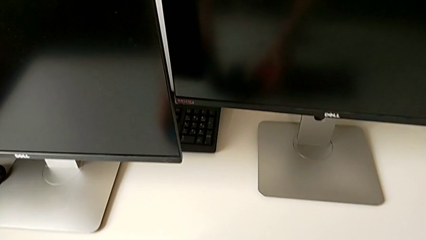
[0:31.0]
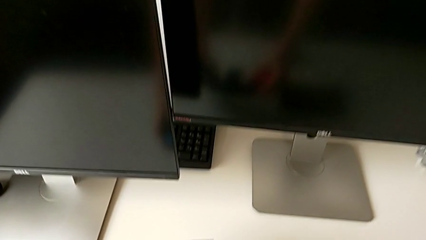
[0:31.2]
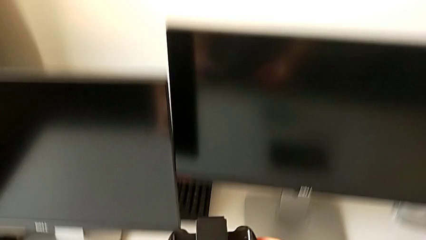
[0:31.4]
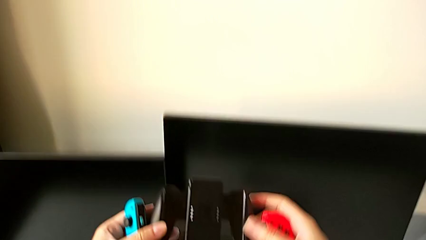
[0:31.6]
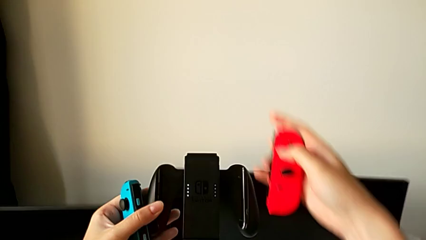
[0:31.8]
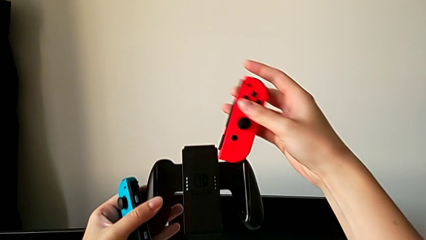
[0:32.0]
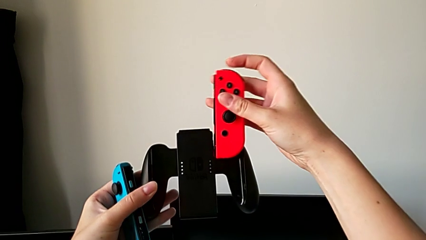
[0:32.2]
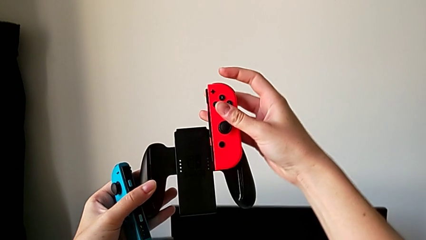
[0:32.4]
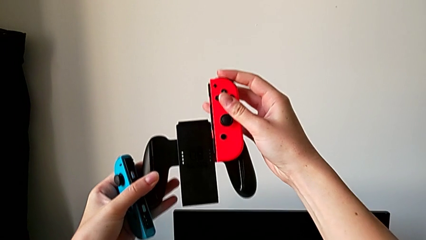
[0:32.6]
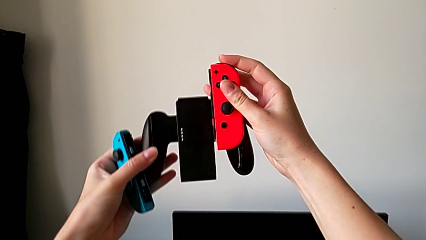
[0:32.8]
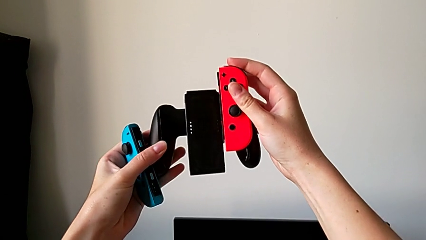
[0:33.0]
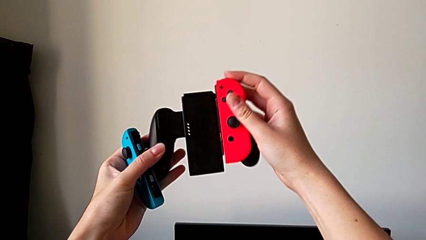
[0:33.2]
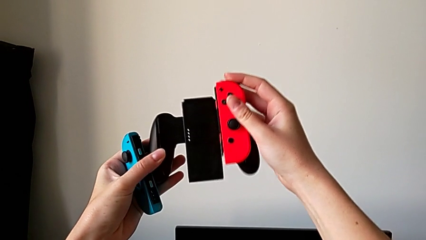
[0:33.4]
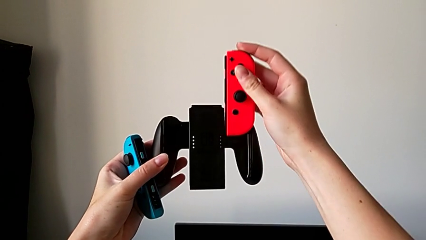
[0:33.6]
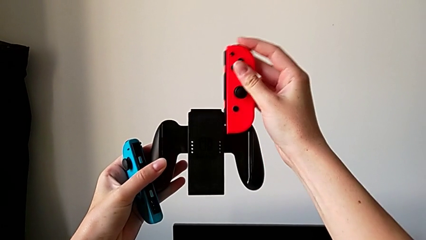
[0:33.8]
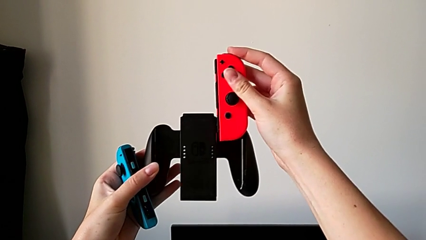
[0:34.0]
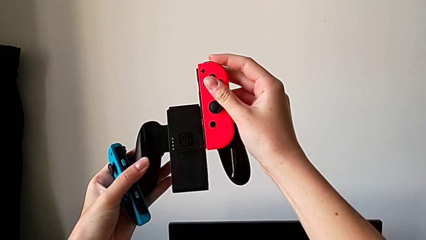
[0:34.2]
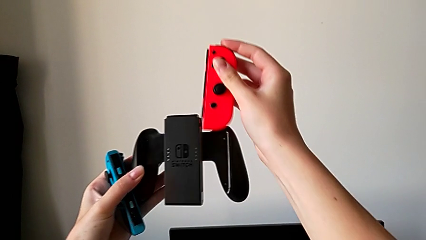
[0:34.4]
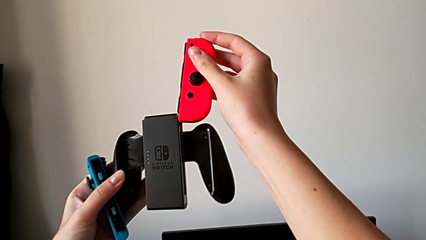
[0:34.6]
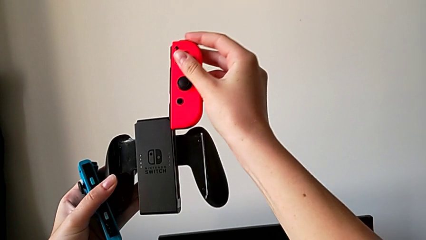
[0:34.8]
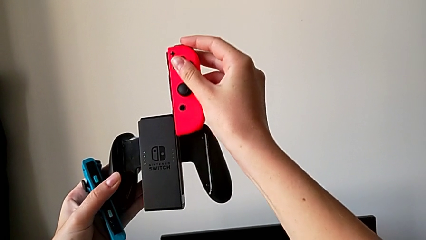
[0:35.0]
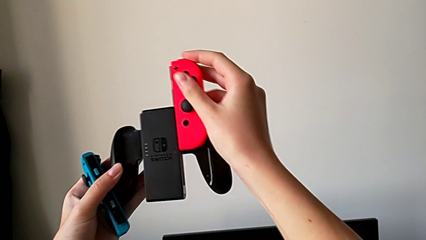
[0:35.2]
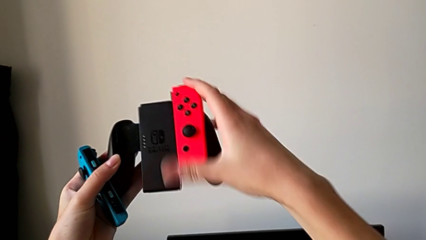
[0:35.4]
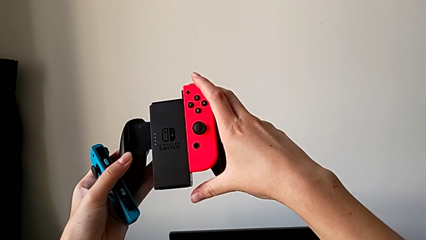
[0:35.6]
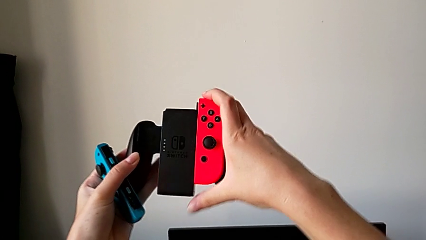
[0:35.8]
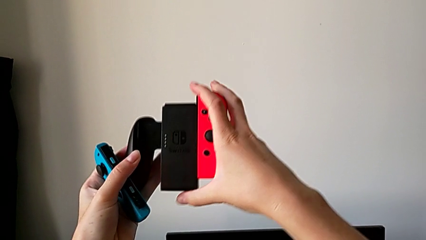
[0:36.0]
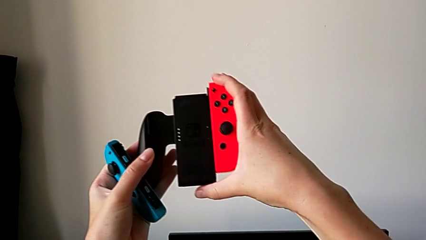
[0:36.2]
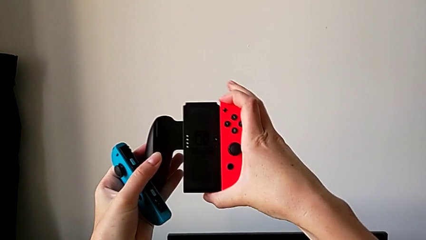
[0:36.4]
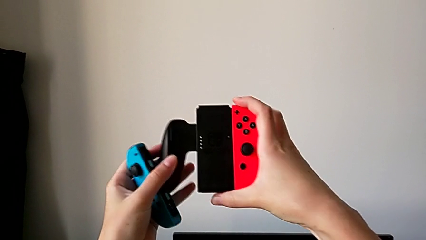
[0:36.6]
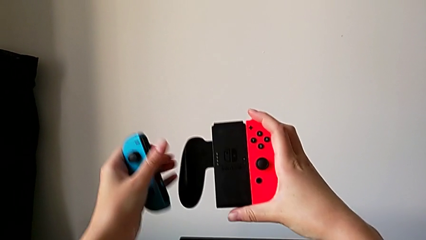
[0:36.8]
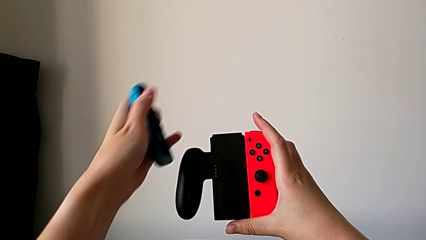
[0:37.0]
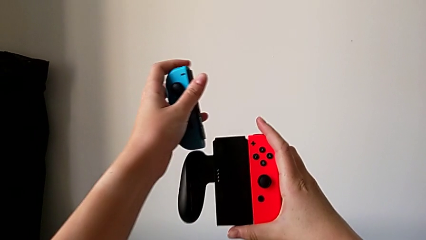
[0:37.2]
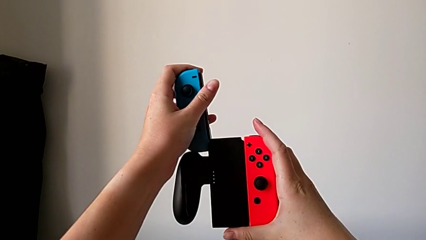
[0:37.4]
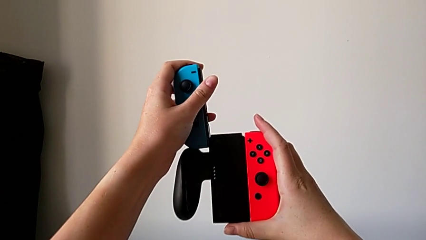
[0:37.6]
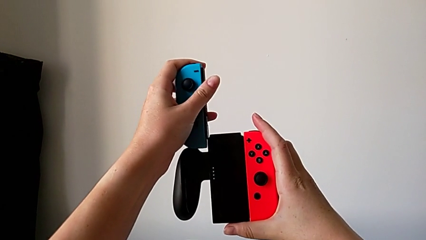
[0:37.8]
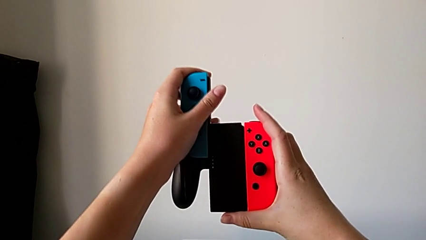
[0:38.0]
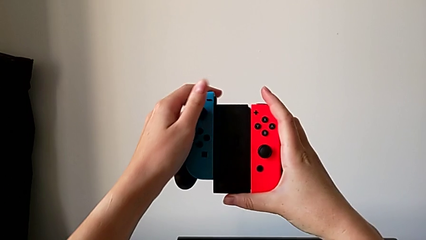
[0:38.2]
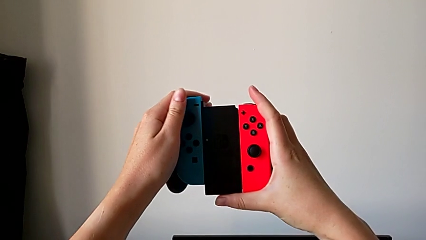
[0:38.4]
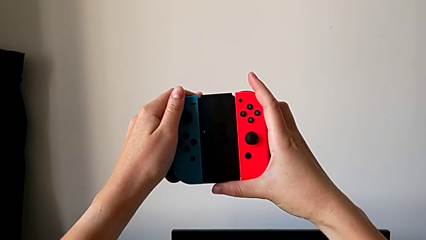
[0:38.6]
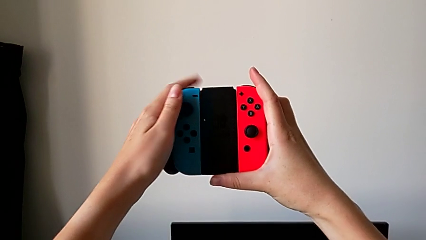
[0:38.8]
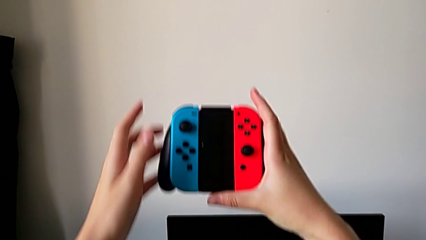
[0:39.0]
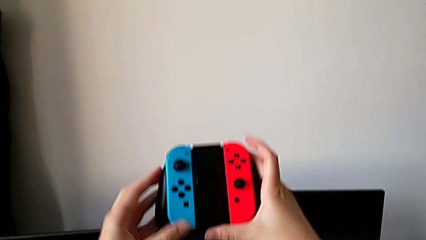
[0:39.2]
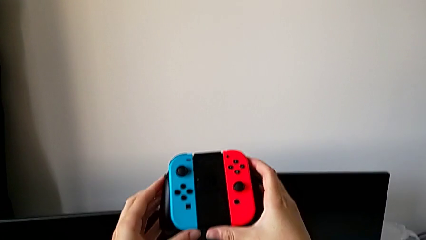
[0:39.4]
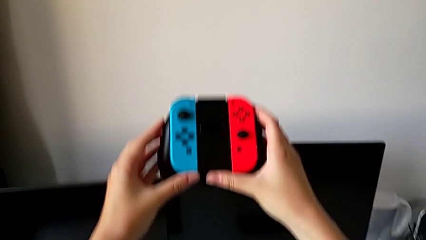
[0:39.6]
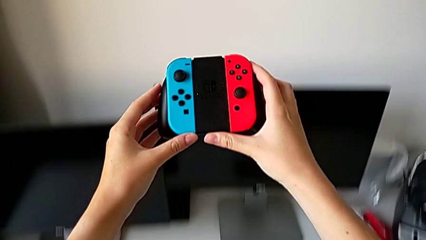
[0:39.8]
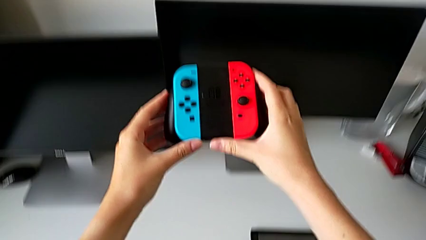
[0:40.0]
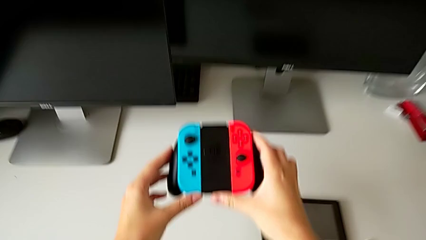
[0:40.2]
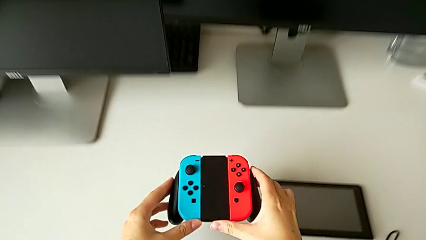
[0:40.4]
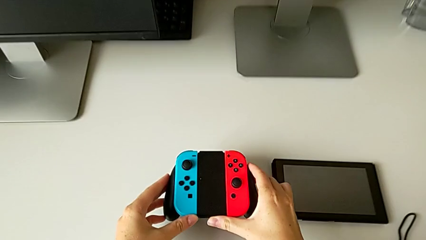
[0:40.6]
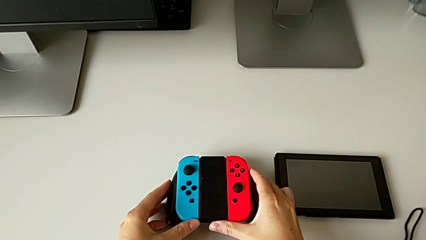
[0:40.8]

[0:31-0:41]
The camera wearer is changing the Nintendo Switch handheld mode to a comfort grip. They assemble the right Joy-Con controller and assemble the left Joy-Con controller.

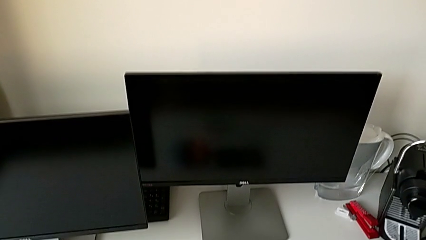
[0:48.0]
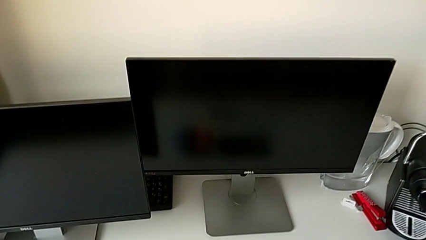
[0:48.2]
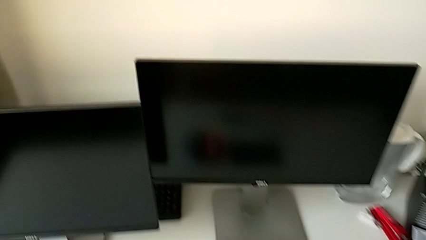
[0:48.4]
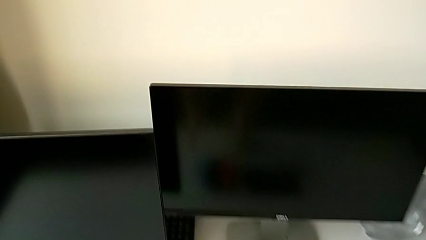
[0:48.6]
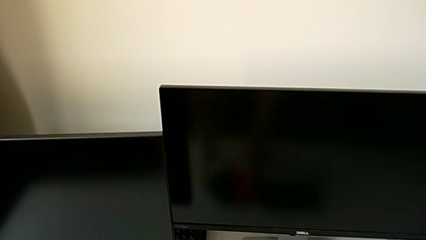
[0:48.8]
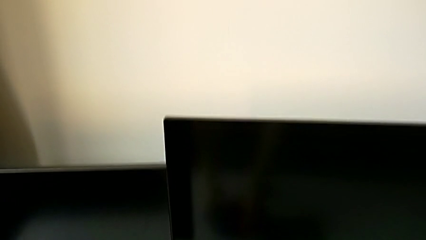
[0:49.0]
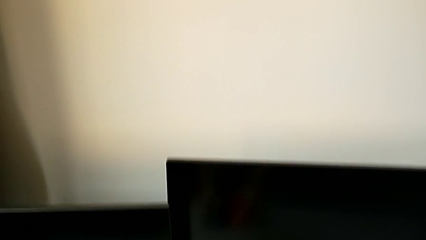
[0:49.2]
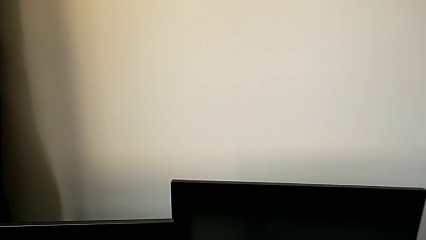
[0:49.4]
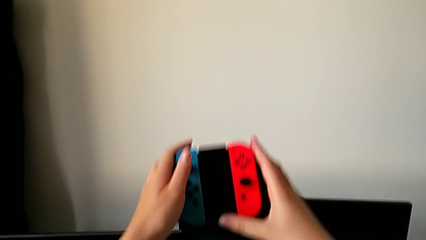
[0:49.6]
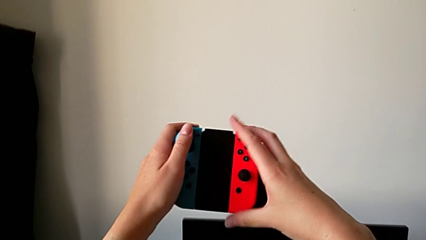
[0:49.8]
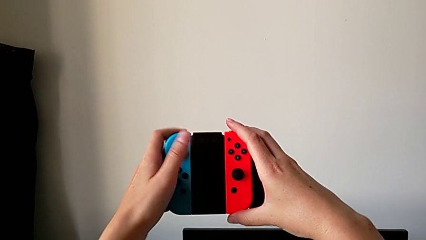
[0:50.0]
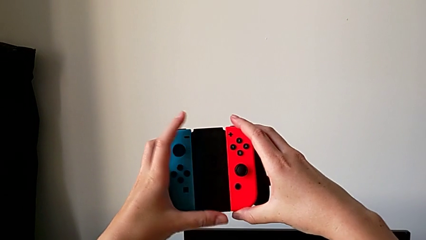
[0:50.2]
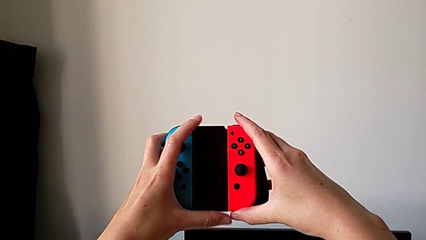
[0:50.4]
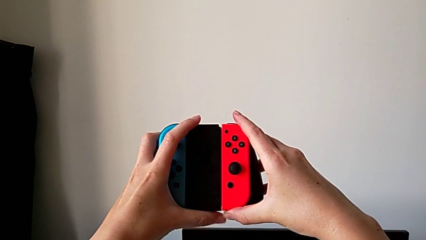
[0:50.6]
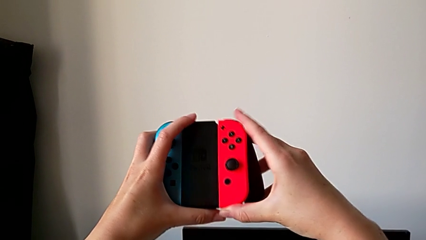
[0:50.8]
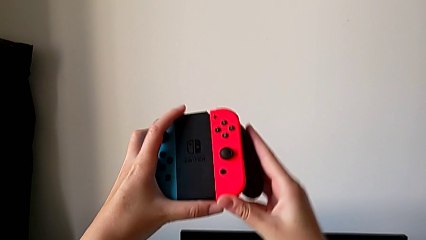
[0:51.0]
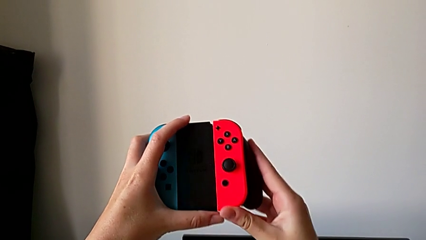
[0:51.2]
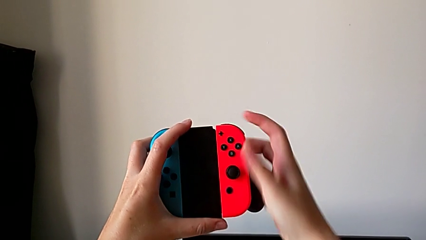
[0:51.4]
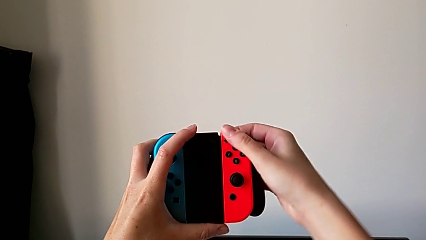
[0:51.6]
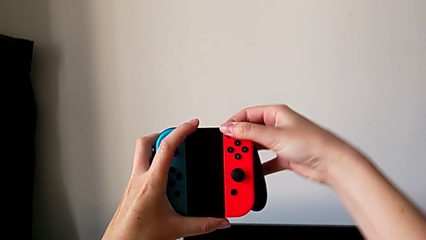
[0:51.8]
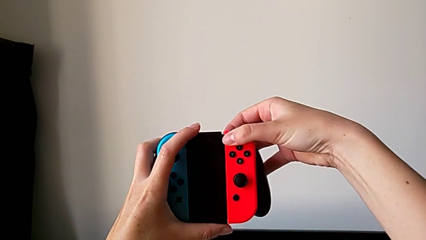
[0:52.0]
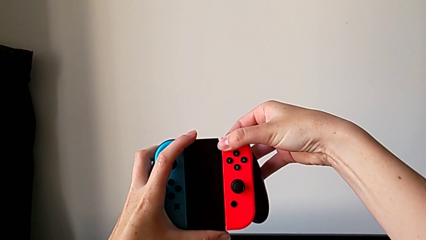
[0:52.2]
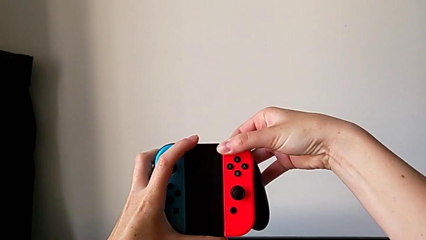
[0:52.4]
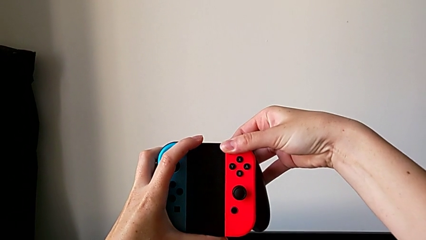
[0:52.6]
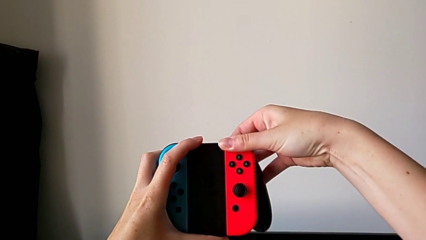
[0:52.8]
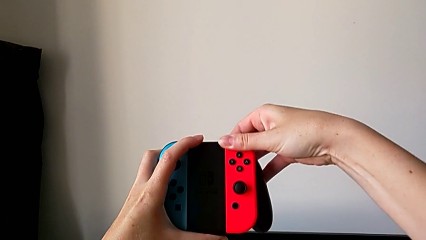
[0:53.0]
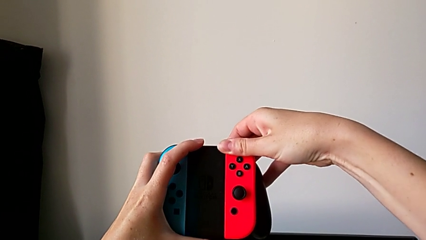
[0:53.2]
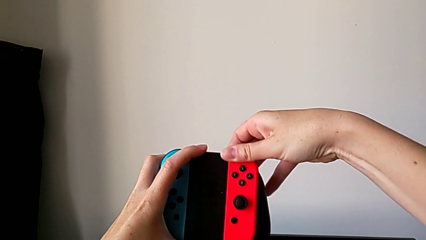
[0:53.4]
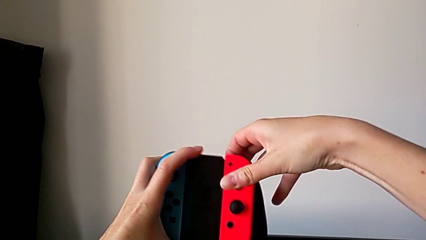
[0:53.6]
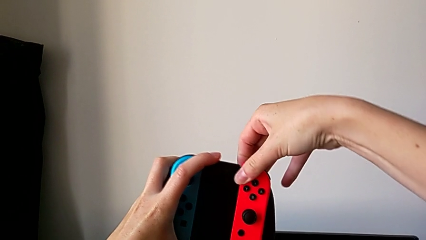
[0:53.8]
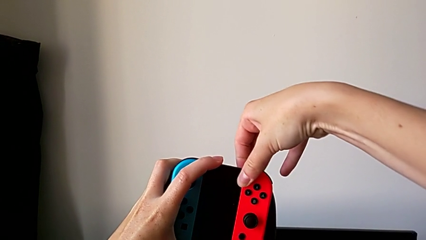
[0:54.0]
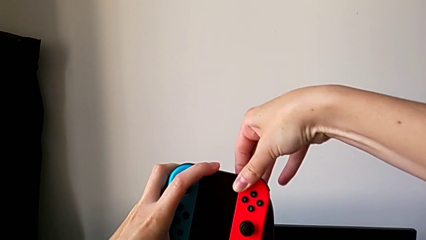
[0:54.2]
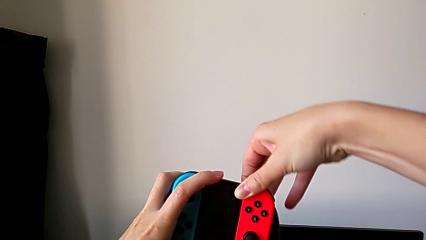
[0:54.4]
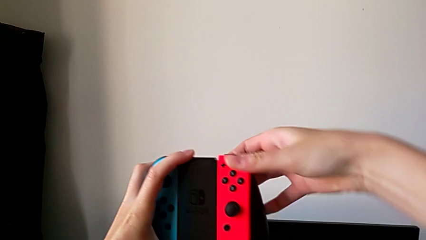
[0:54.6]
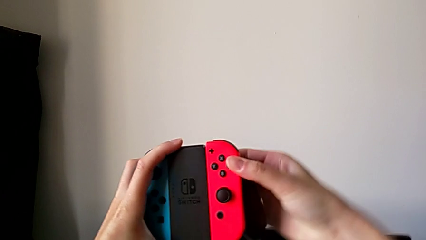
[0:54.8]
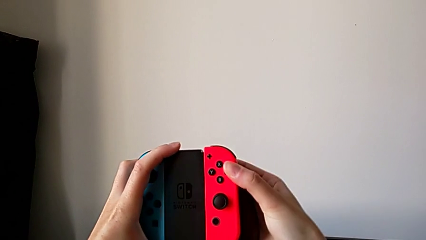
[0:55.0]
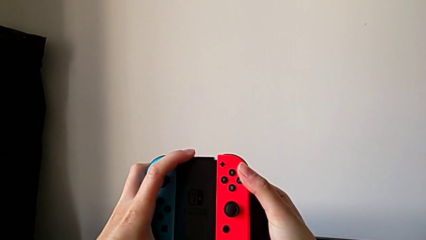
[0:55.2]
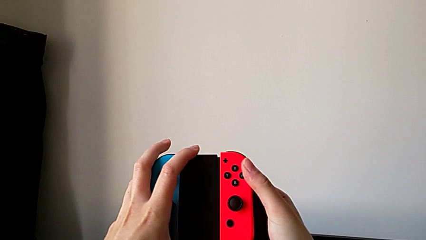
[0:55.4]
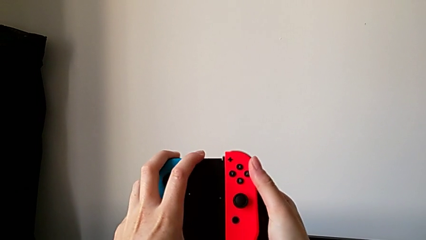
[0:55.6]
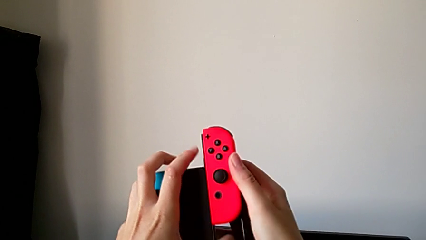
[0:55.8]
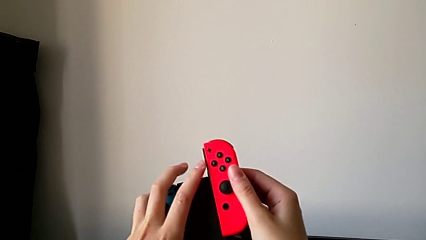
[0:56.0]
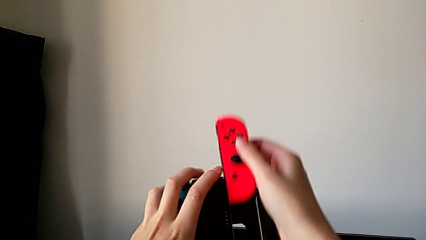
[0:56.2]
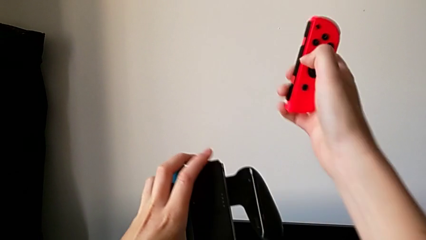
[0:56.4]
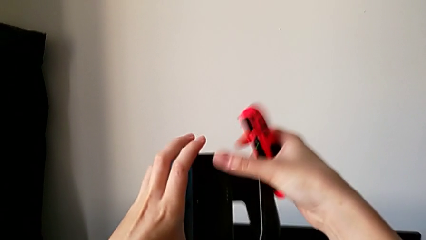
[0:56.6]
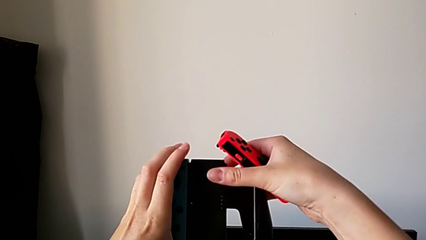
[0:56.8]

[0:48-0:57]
The camera wearer is disassembling the Joy-Con controller from the comfort grip. They lift the comfort grip, press the back button and disassemble the right Joy-Con controller.
